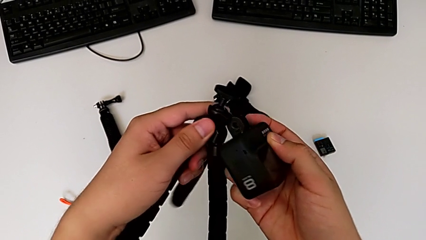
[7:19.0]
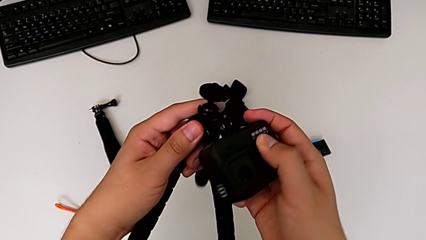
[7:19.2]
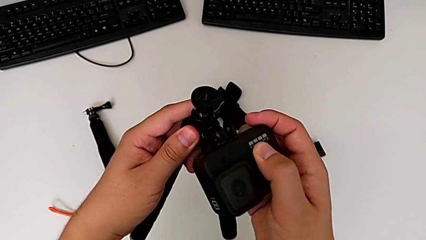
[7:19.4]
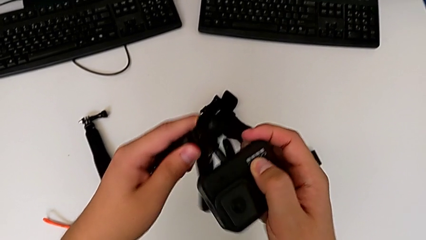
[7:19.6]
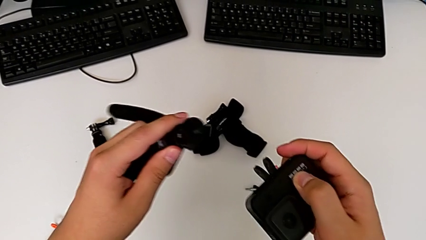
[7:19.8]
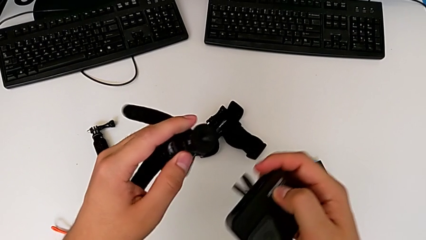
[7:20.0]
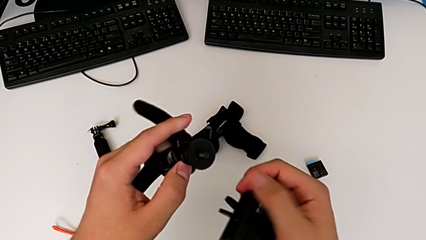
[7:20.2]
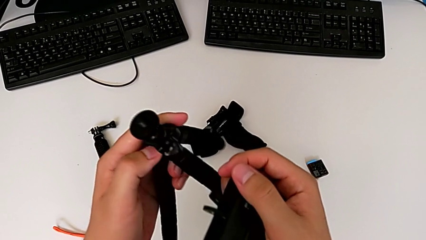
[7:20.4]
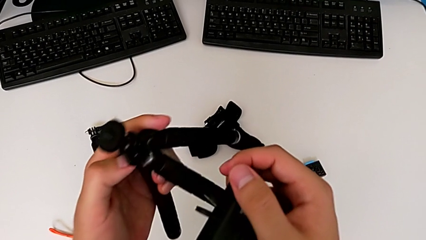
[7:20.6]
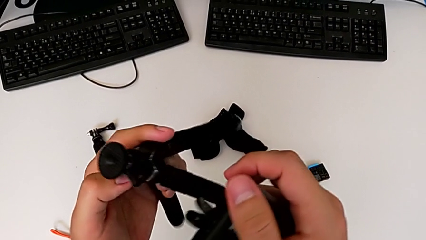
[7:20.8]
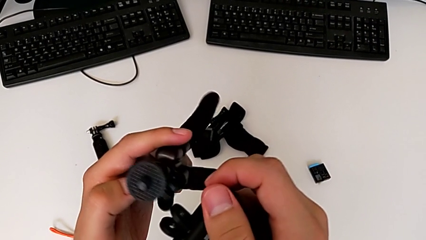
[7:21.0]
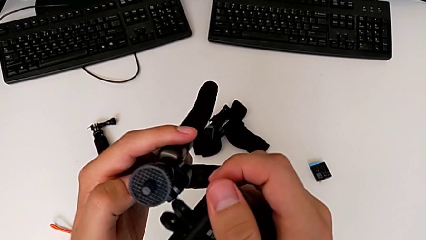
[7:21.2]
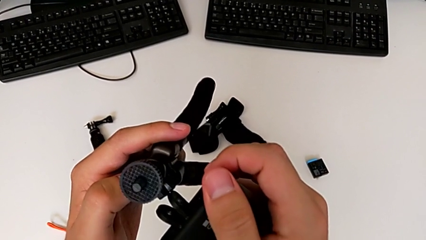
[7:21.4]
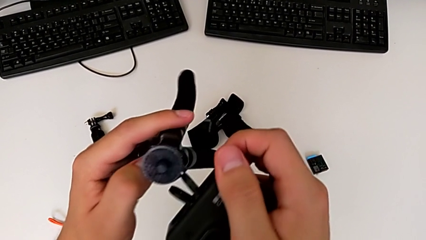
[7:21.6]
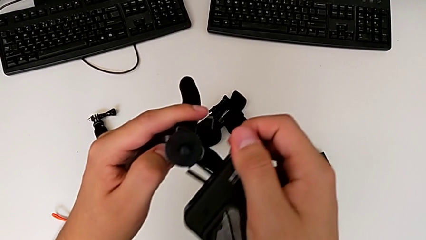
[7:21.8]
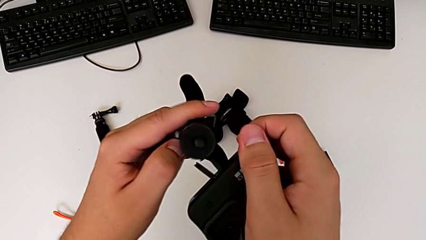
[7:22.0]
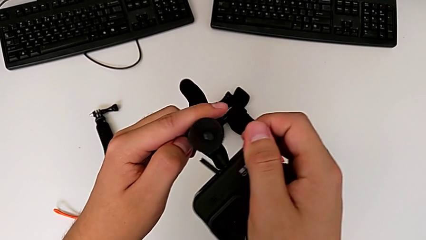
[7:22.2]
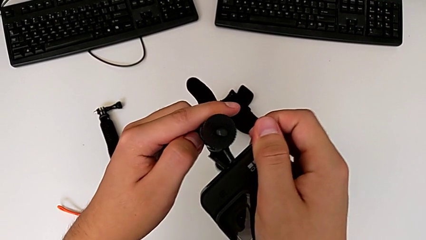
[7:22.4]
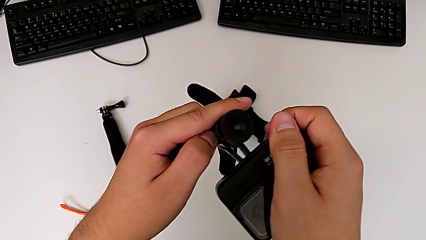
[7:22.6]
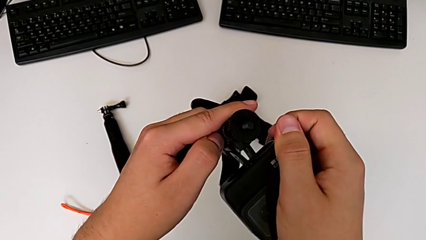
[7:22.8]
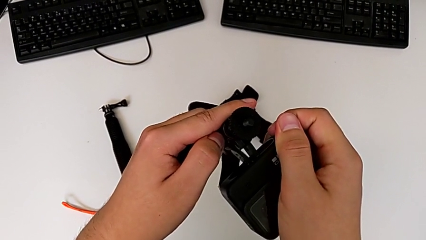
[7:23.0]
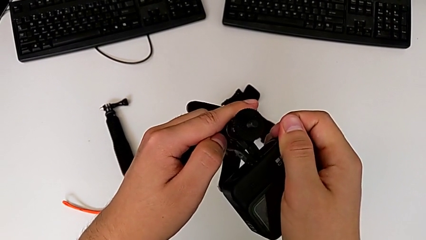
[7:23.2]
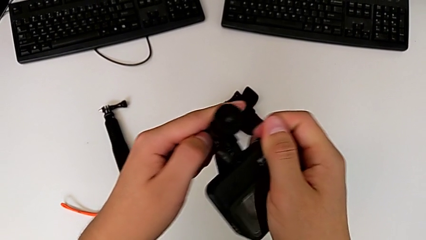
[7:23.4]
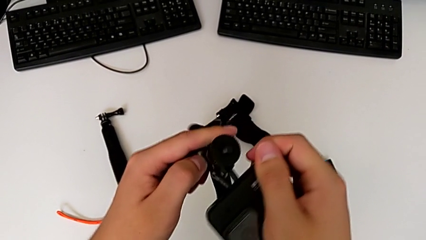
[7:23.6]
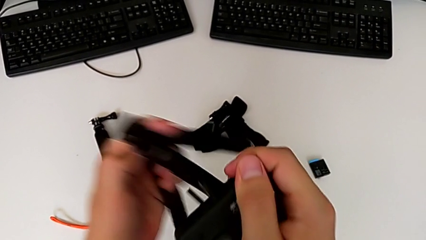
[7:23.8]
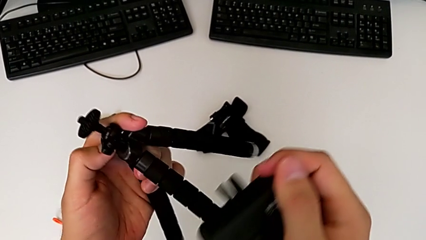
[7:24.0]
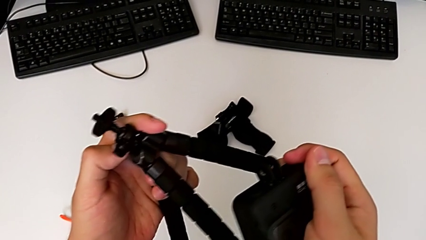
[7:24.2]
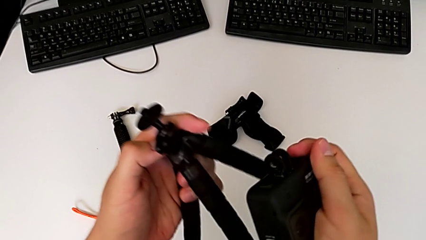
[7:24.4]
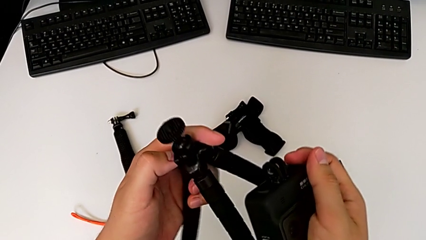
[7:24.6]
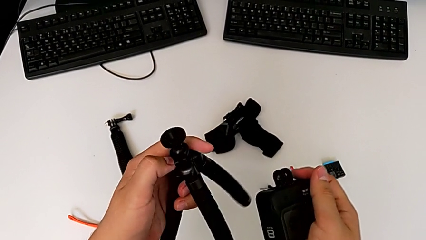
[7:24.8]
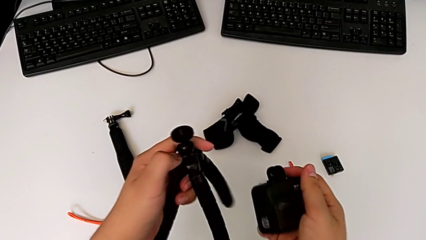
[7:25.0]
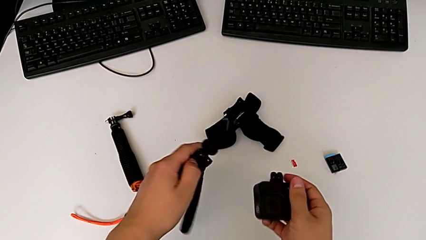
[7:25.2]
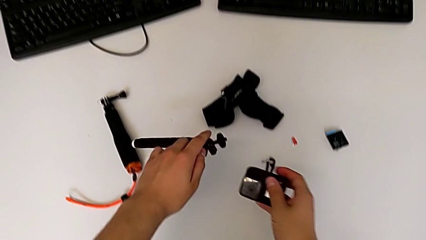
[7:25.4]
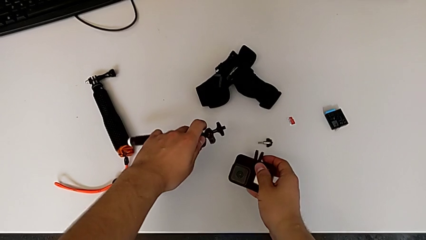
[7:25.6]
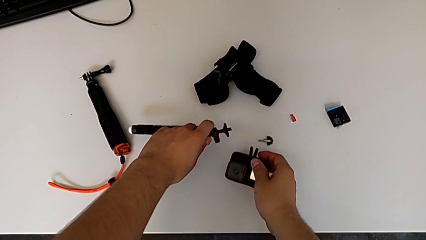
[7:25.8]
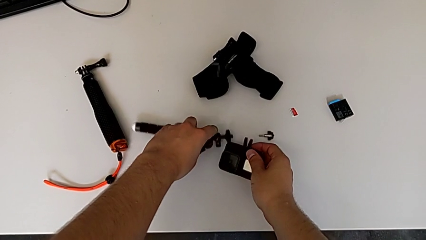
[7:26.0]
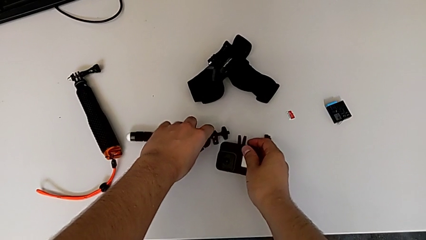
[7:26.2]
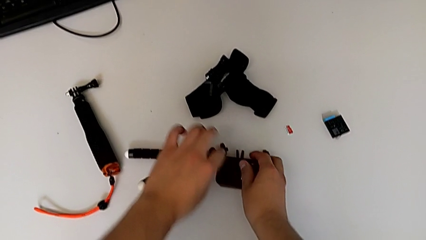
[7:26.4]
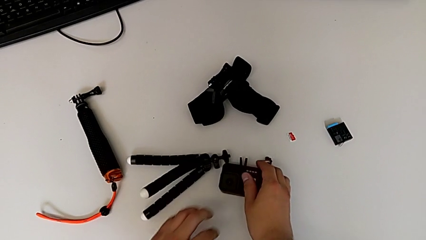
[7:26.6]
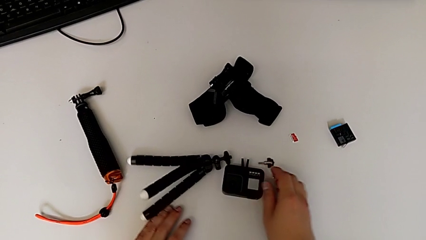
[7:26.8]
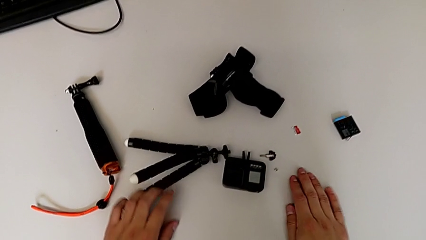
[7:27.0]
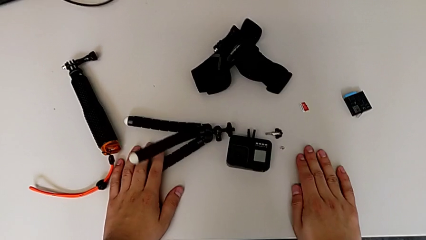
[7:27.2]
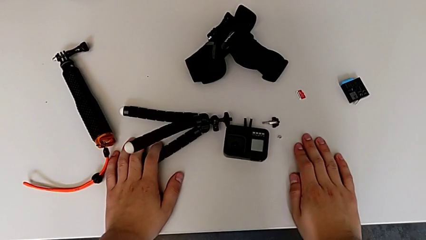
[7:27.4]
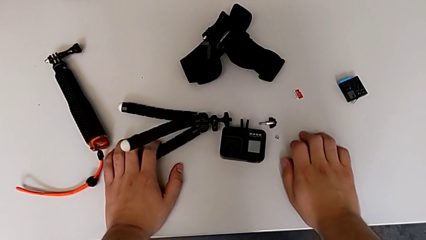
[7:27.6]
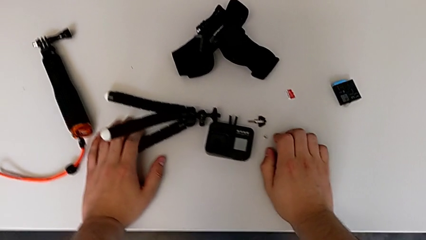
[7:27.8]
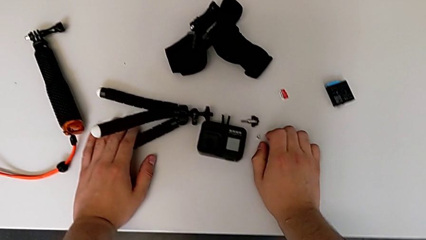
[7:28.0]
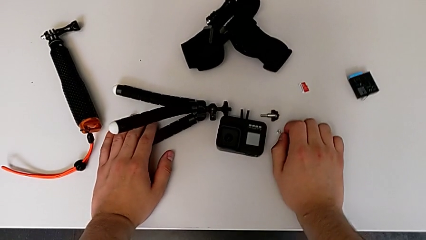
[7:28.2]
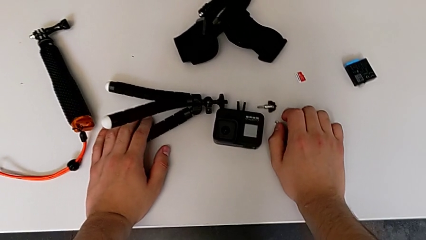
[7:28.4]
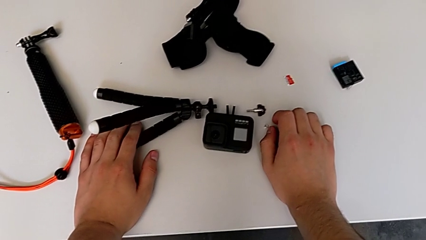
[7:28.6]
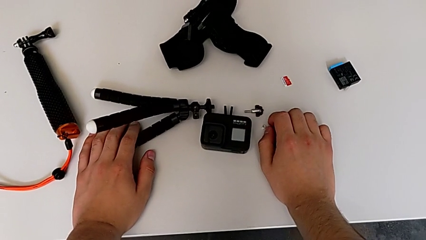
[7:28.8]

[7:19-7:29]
The camera wearer removes the tripod from the GoPro. They inspect the tripod, wrongly insert it, trying to attach the tripod to the GoPro from the incorrect side, place the tripod and place the GoPro twice.

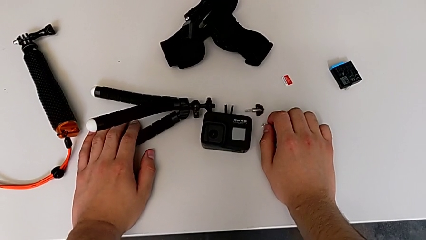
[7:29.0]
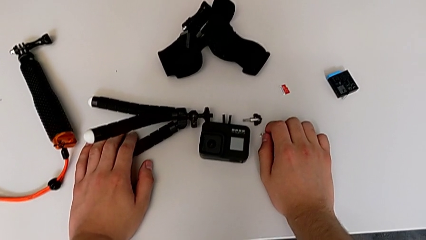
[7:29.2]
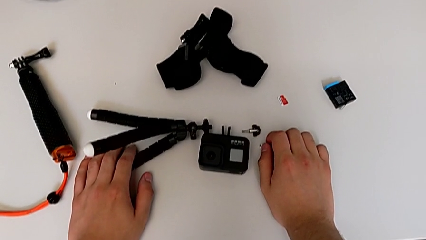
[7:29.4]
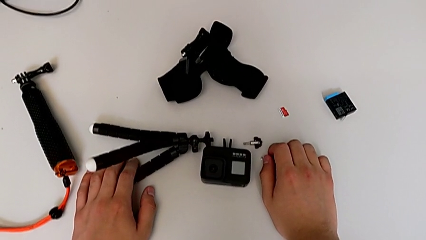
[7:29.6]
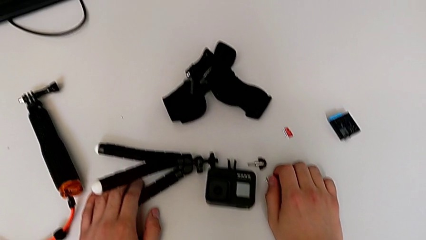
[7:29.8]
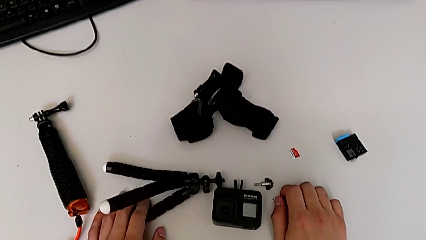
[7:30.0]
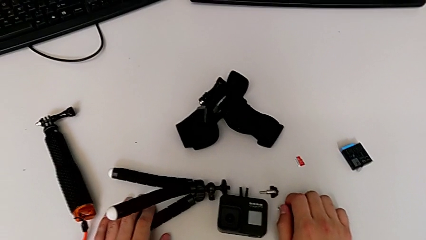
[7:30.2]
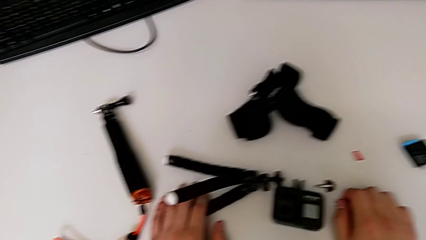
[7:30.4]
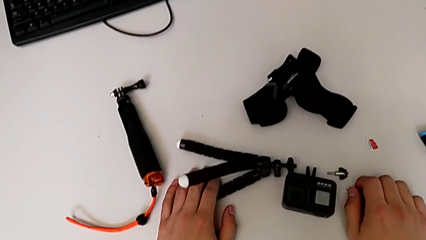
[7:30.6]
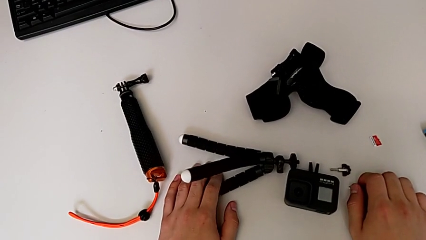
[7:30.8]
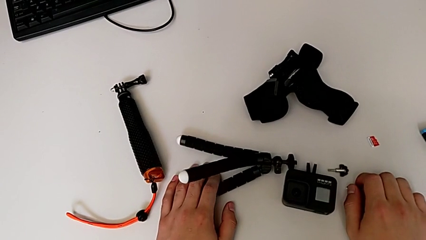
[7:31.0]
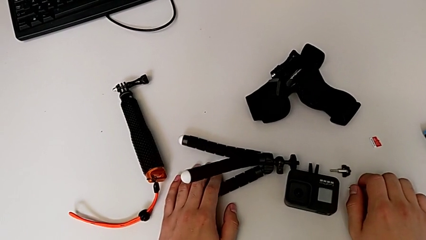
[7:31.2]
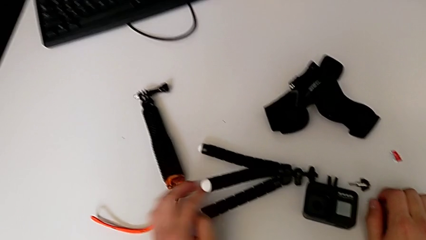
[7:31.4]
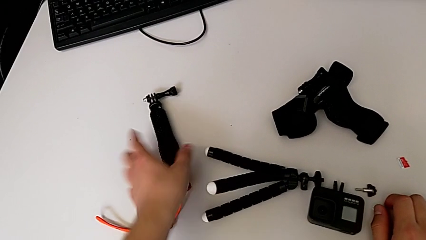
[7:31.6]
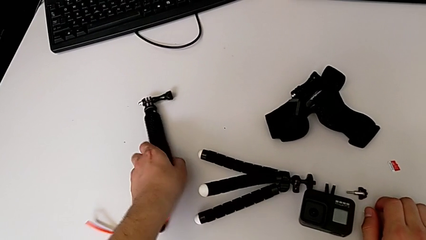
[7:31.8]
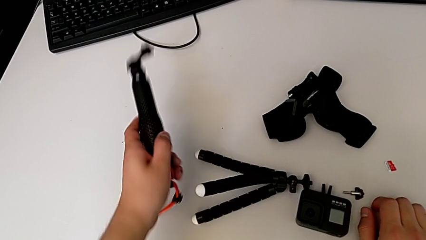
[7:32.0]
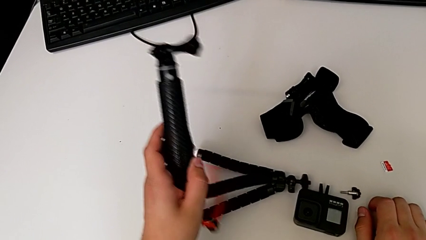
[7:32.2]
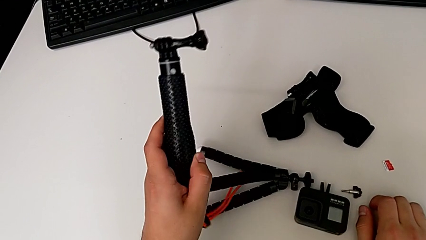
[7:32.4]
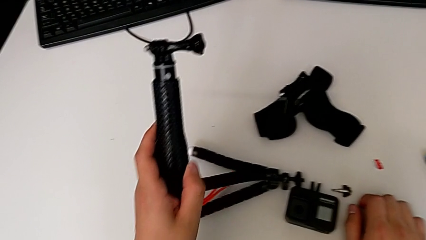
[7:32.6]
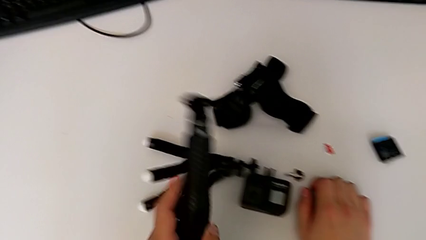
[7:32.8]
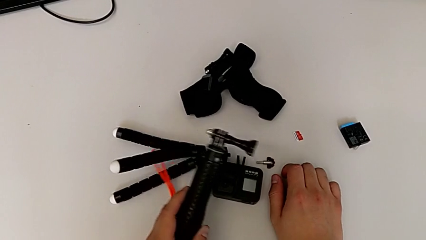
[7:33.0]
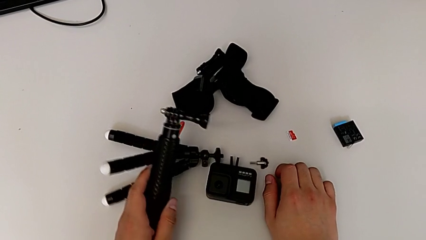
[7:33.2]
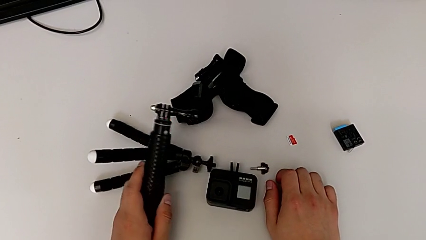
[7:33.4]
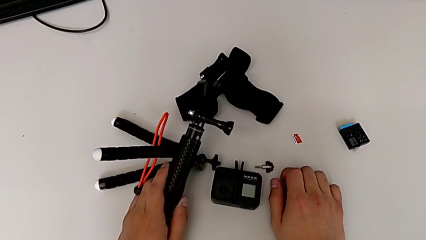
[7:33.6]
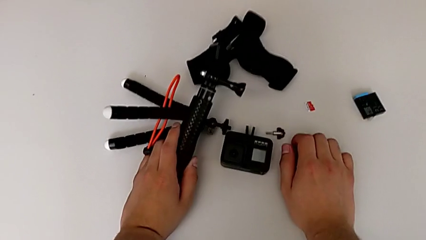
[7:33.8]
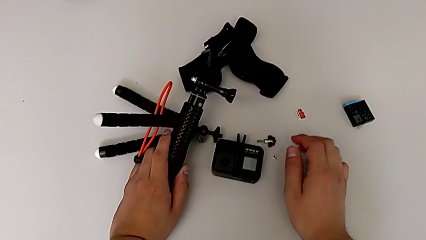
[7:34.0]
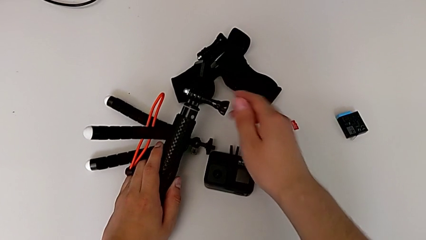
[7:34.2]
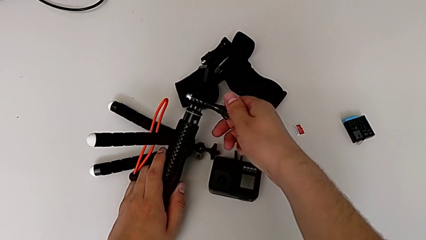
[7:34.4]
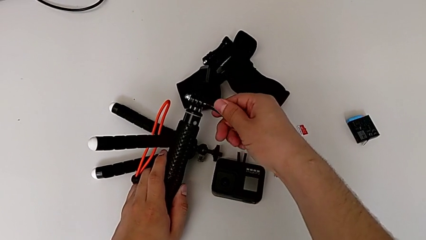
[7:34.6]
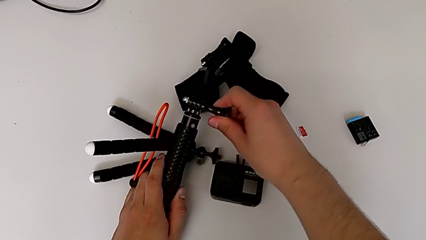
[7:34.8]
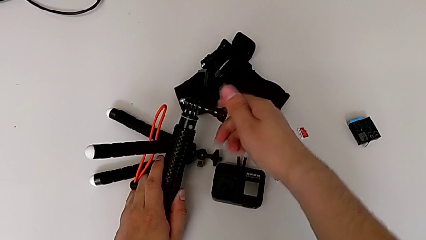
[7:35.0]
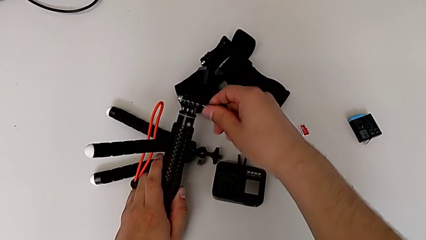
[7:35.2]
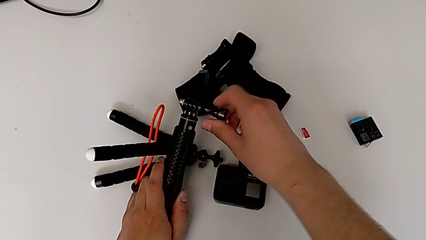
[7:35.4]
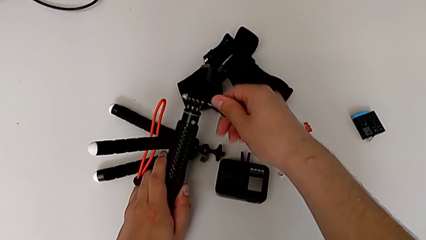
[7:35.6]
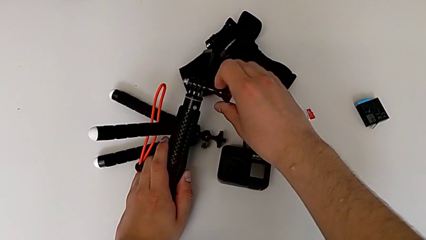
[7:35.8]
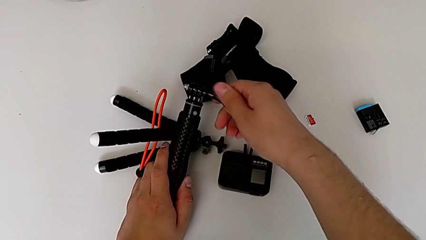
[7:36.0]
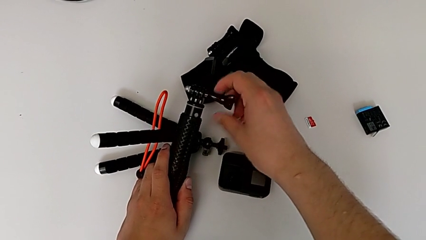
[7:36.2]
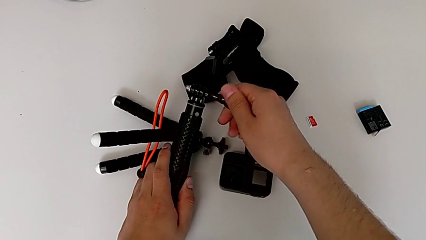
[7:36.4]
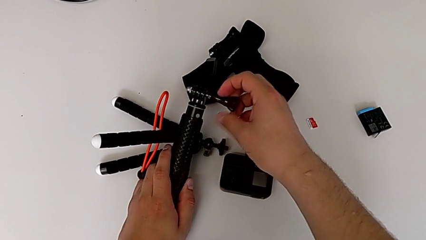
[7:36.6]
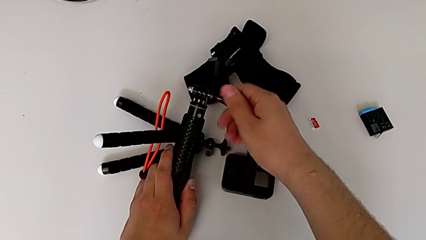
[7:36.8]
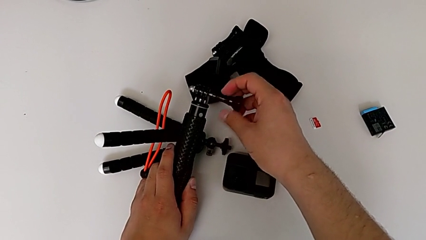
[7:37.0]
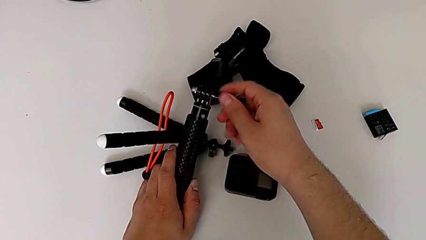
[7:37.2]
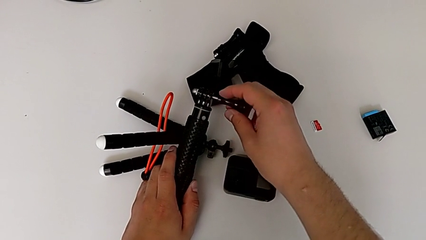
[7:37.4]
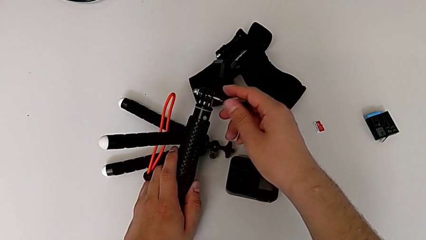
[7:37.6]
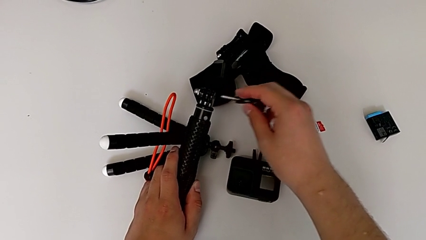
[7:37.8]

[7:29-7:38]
The camera wearer is attaching the GoPro to the handheld grip. They grab the handheld grip, unscrew the screw and withdraw it.
